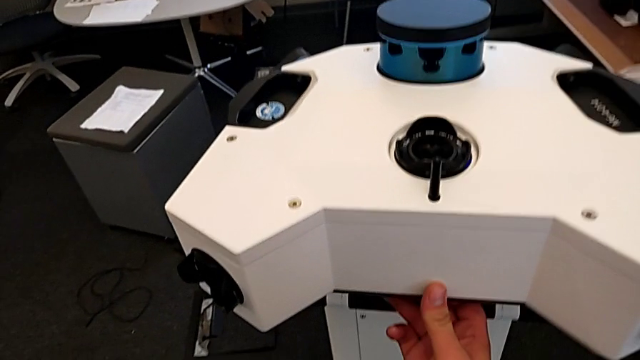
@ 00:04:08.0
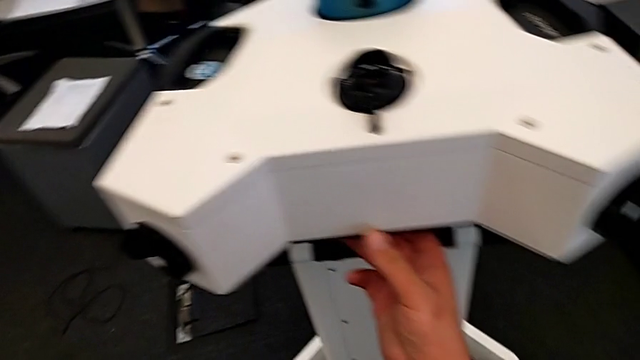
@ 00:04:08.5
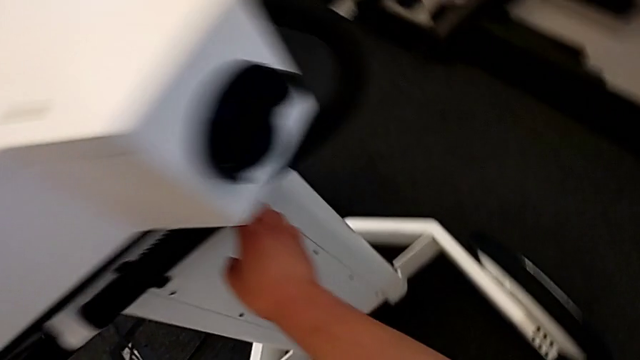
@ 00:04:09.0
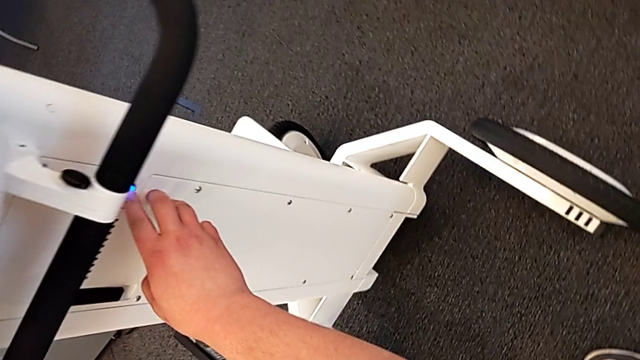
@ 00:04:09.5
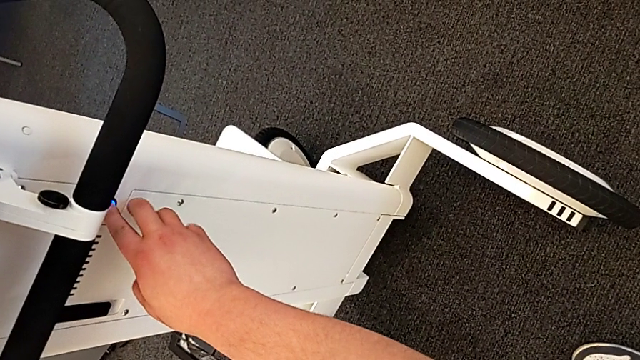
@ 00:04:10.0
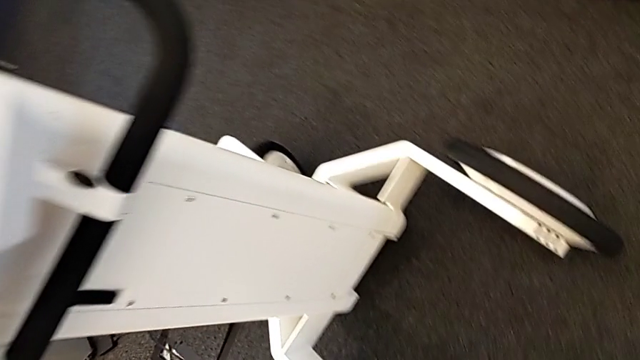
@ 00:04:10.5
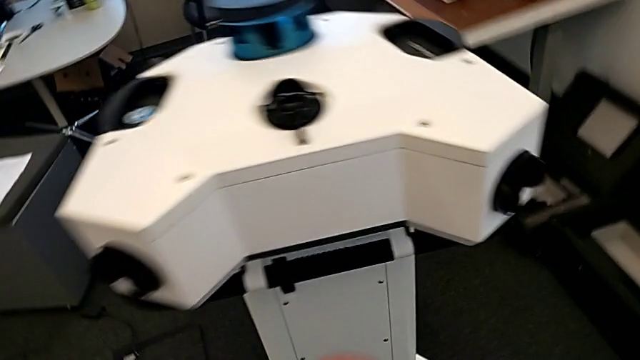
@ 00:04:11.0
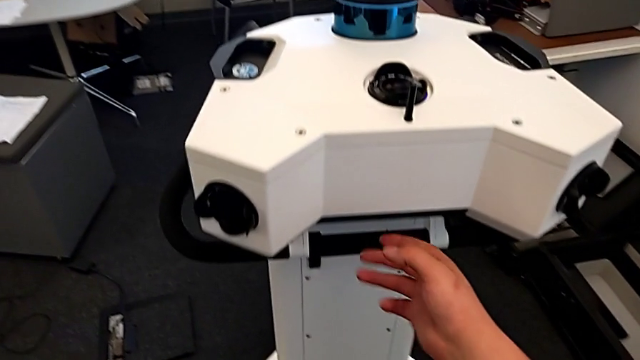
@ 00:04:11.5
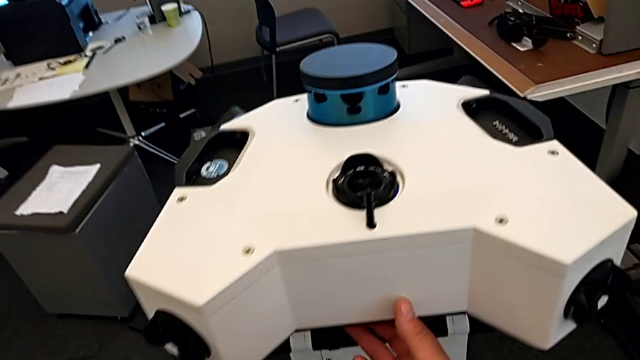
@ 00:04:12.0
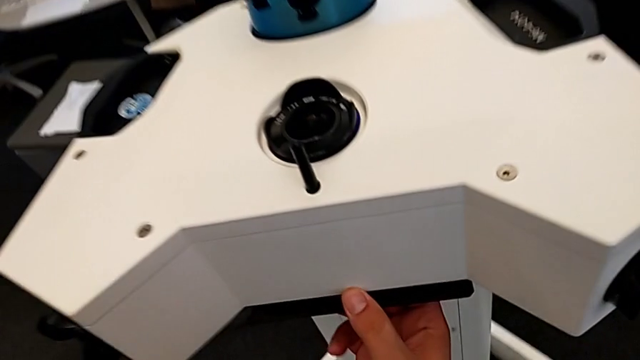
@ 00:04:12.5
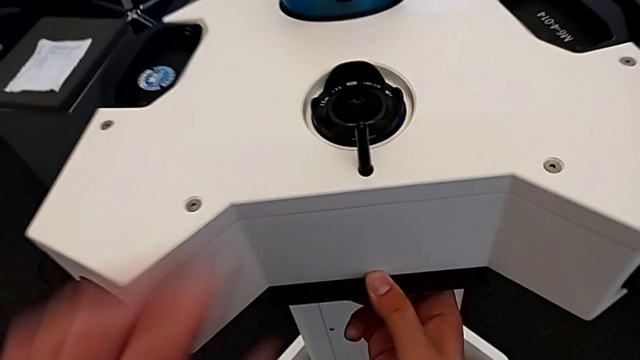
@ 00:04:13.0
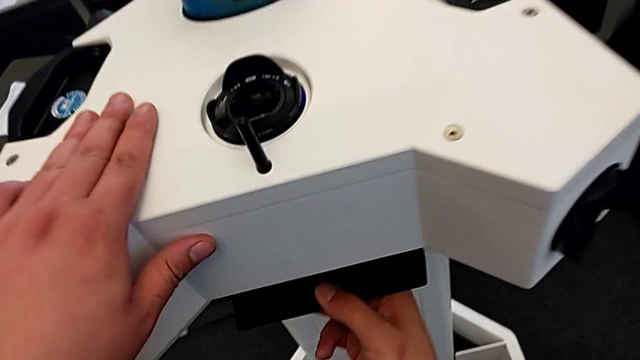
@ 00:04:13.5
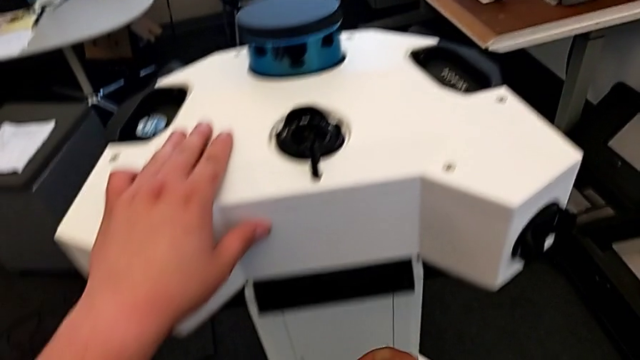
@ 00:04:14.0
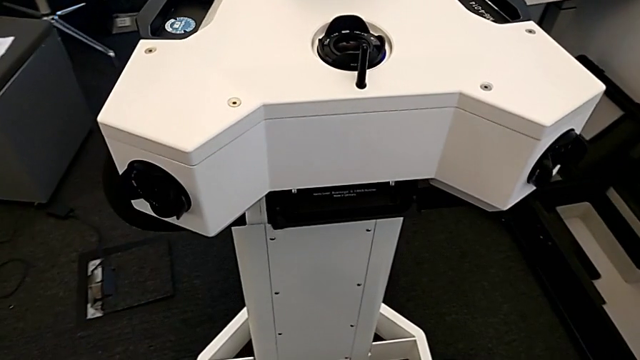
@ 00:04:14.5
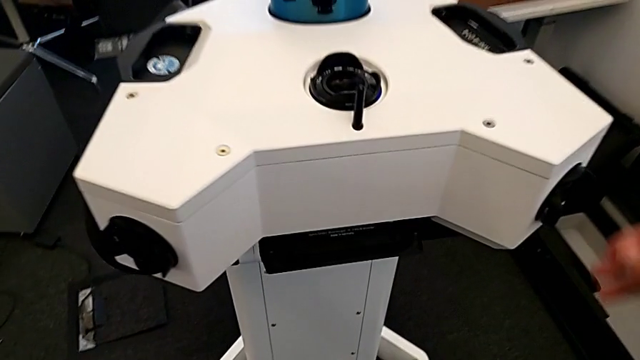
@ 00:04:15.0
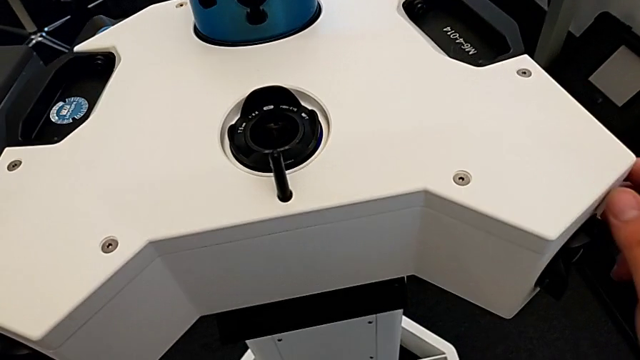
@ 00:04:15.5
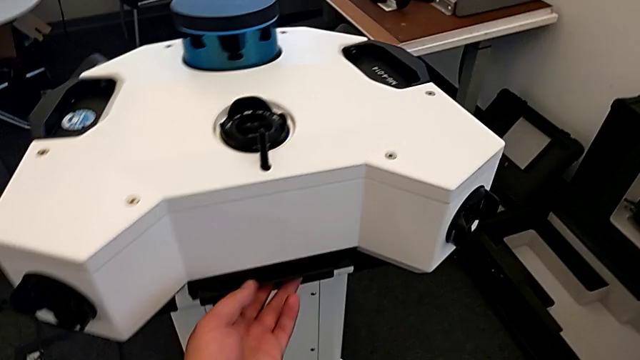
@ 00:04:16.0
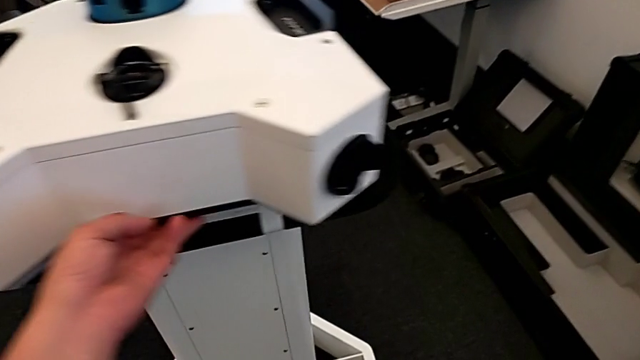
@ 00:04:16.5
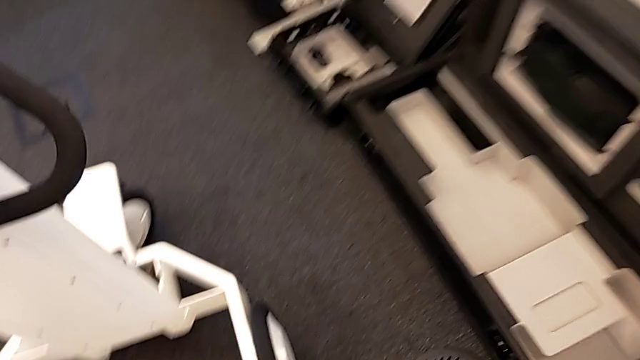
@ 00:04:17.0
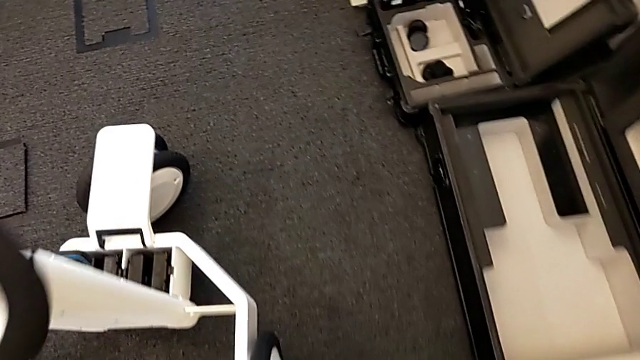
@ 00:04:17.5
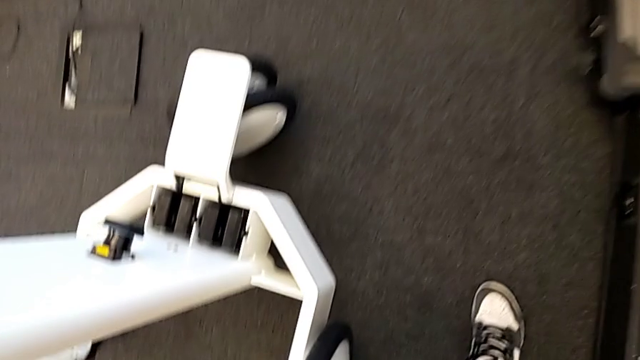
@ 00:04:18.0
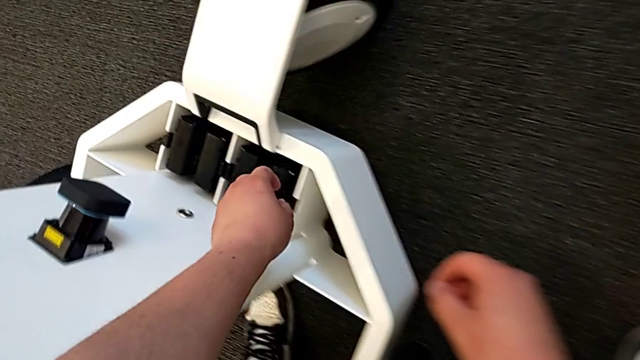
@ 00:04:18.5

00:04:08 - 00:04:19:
The camera wearer is removing the batteries from the box. They press the power button.

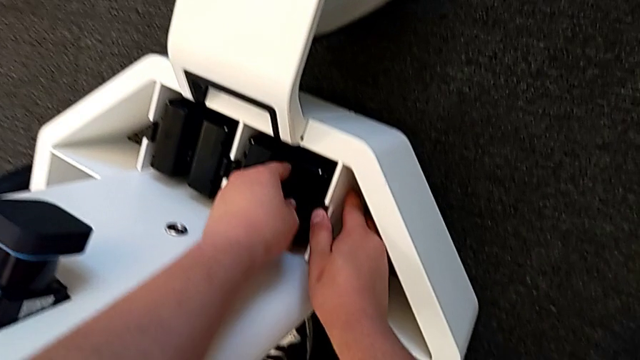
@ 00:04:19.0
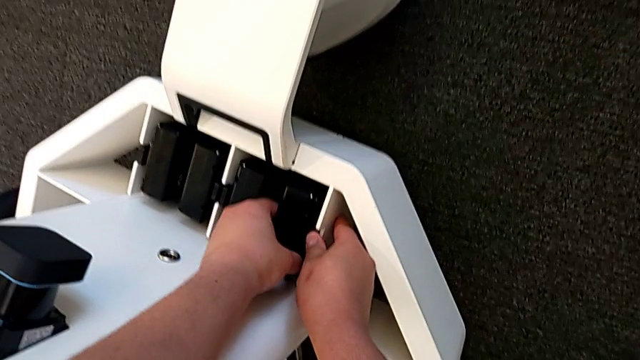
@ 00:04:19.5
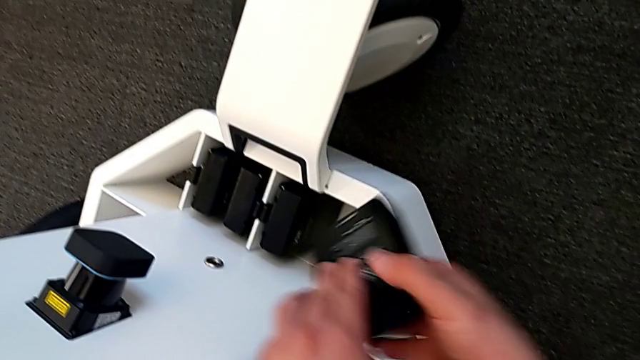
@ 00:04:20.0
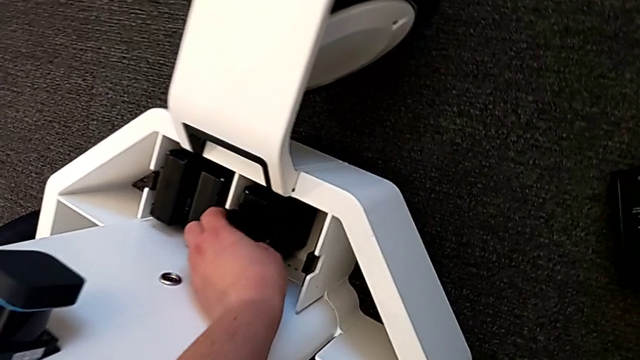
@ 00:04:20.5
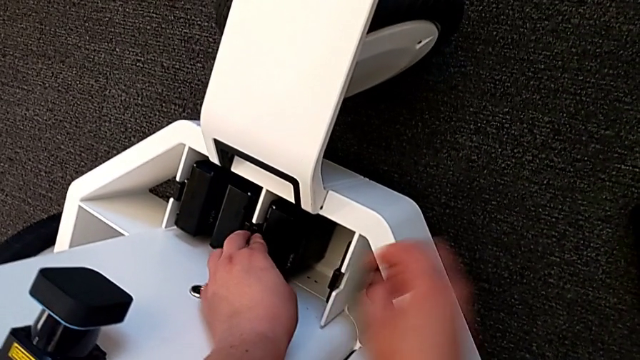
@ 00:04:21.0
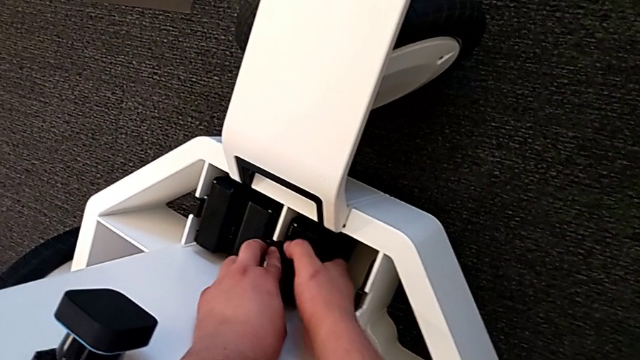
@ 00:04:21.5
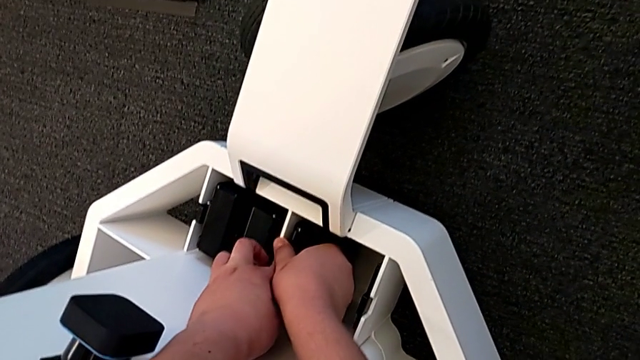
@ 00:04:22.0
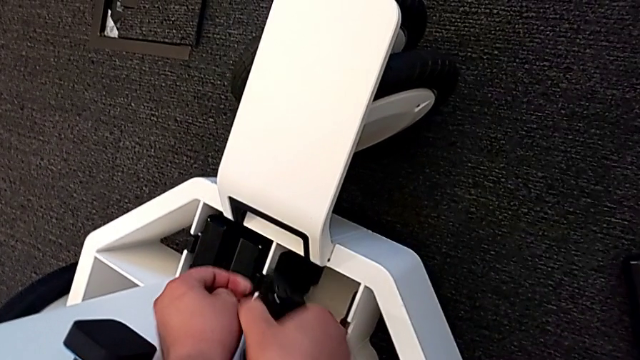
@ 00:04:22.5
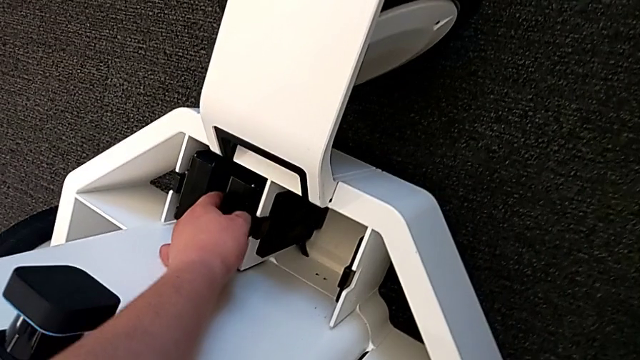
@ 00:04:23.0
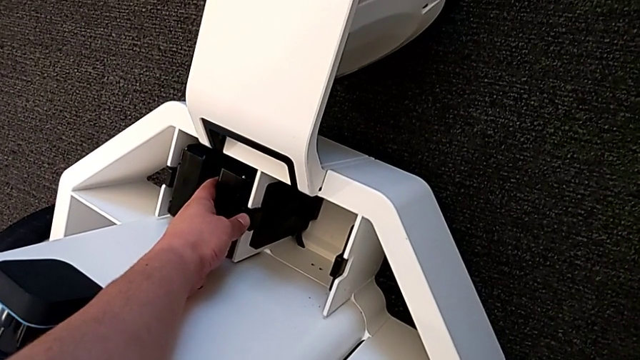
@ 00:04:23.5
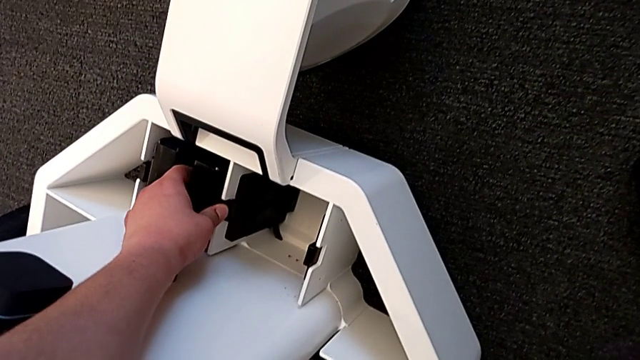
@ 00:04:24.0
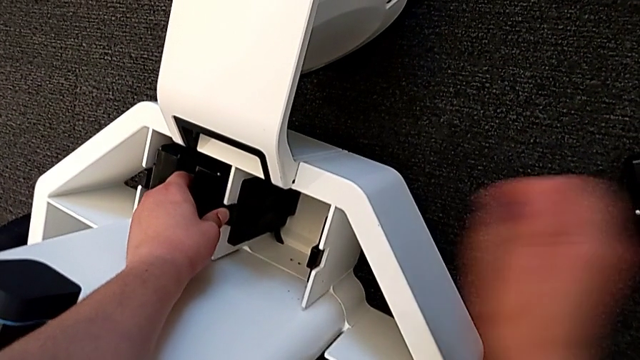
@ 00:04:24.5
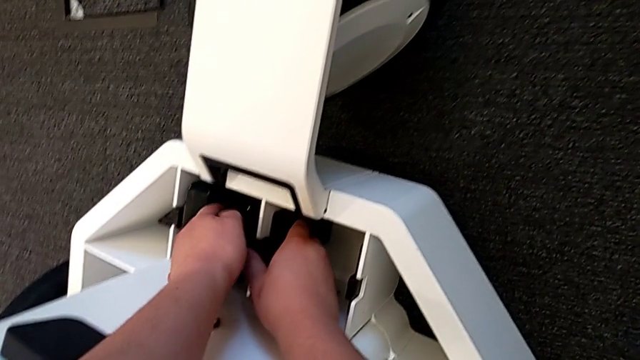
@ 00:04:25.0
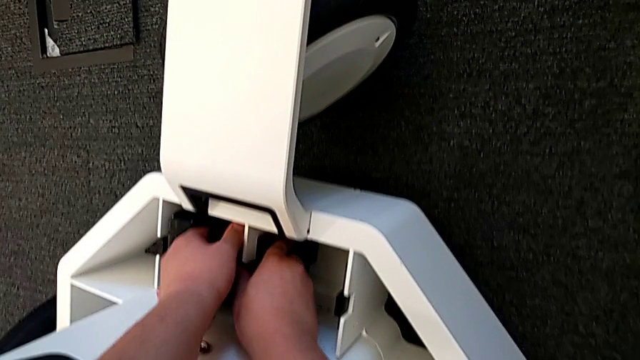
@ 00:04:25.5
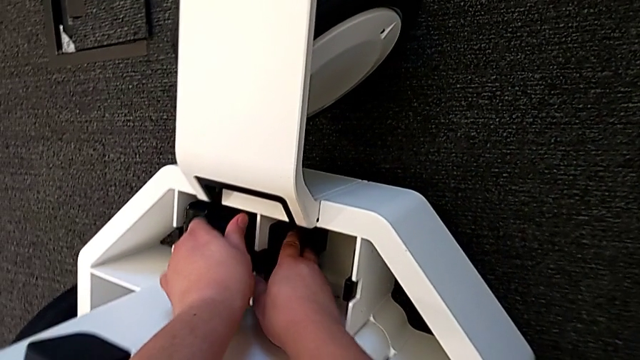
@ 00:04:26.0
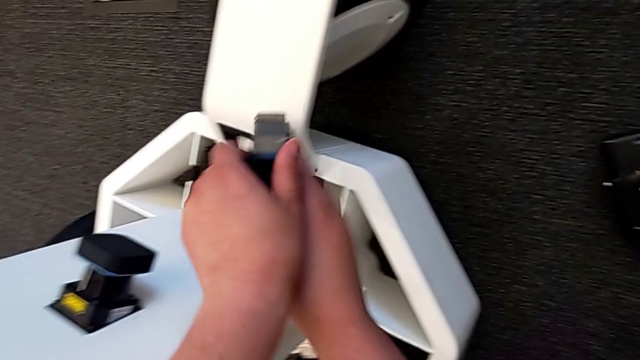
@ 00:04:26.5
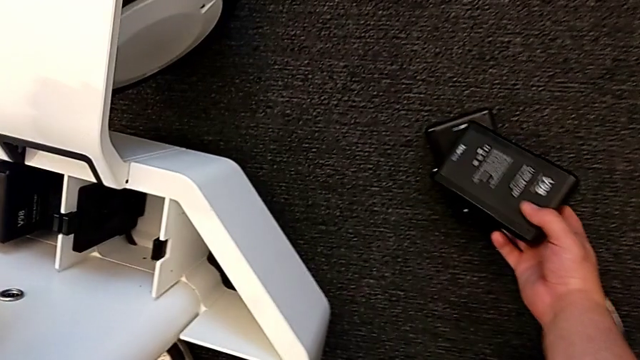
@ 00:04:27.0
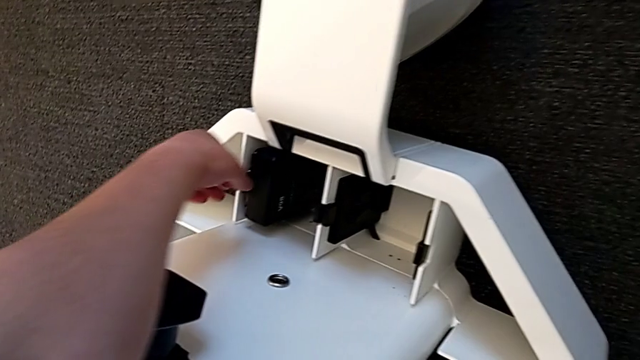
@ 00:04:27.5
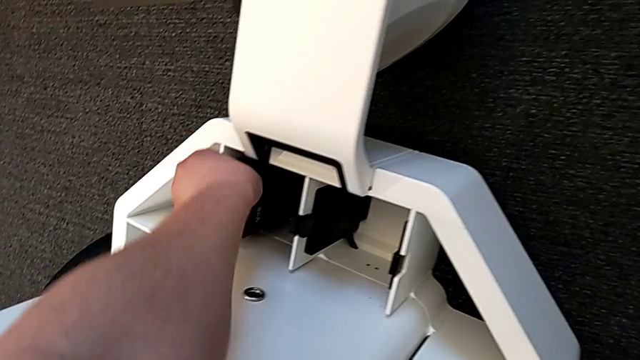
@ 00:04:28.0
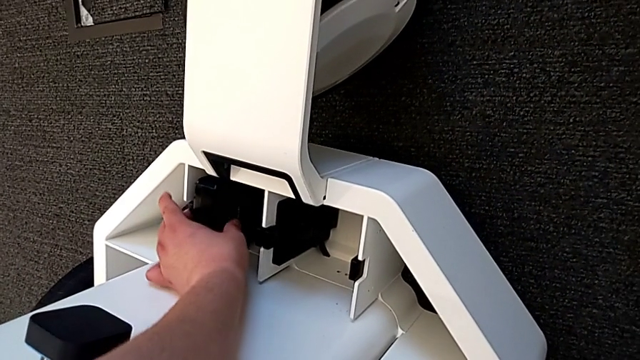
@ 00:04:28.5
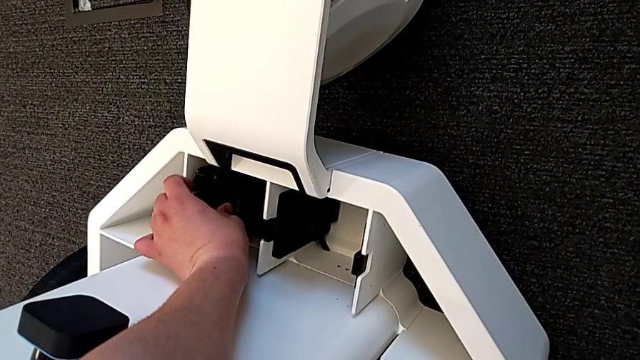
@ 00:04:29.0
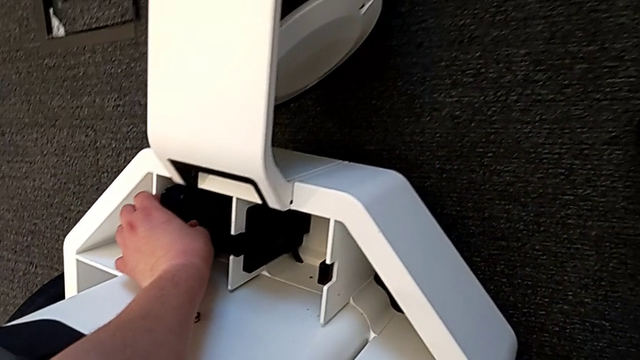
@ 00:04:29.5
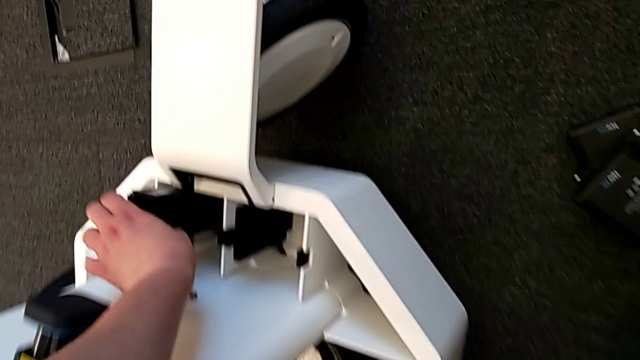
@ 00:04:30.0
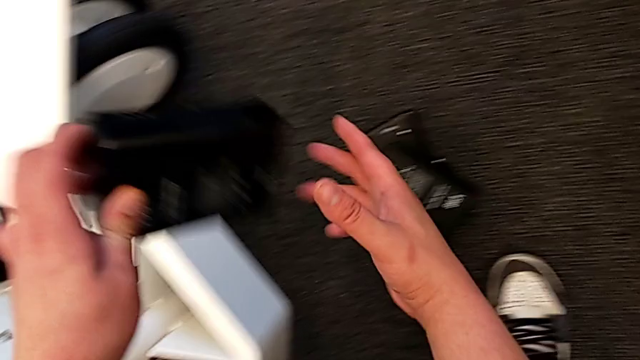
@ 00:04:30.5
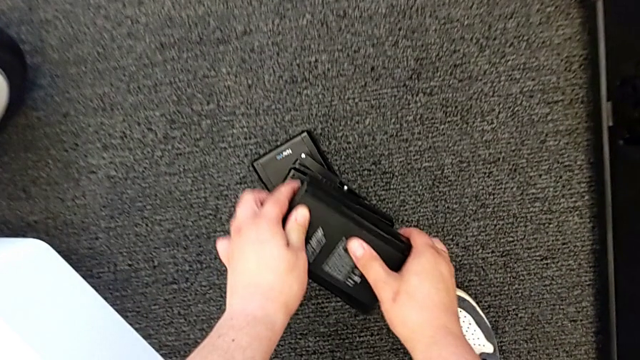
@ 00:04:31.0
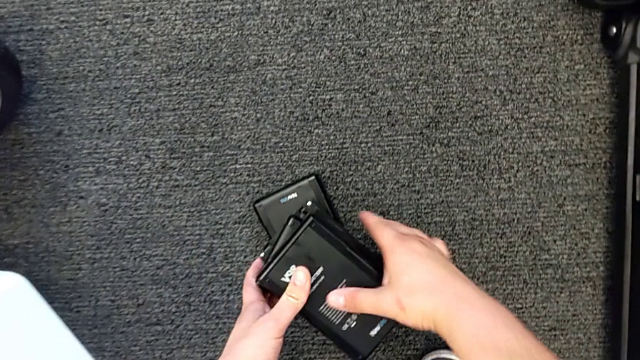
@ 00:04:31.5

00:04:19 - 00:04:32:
The camera wearer is removing the batteries from the box. They grab the first battery, withdraw it, withdraw the second battery, withdraw the third battery, withdraw the fourth battery and place the battery.
